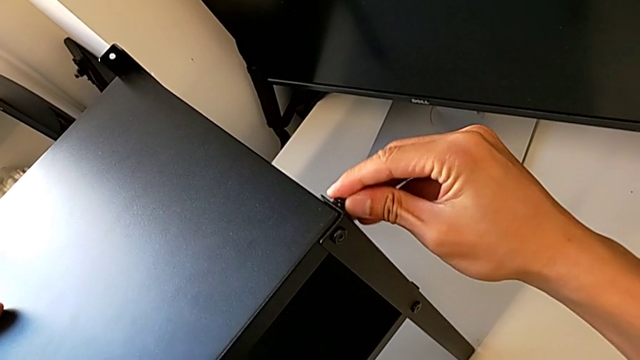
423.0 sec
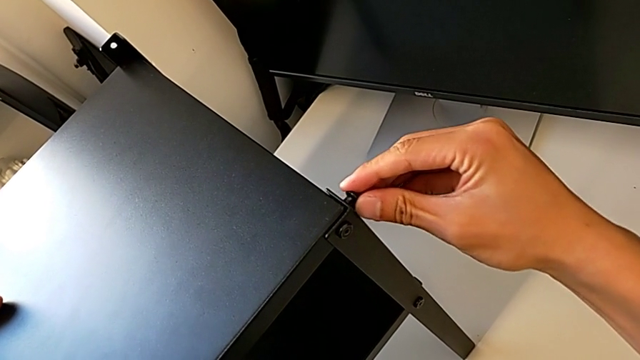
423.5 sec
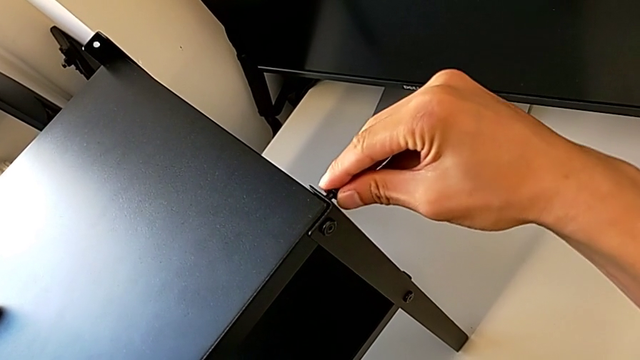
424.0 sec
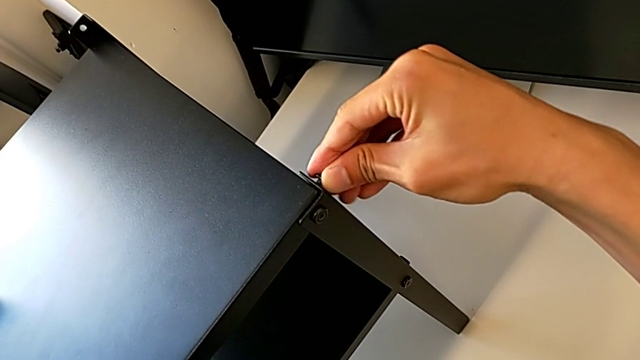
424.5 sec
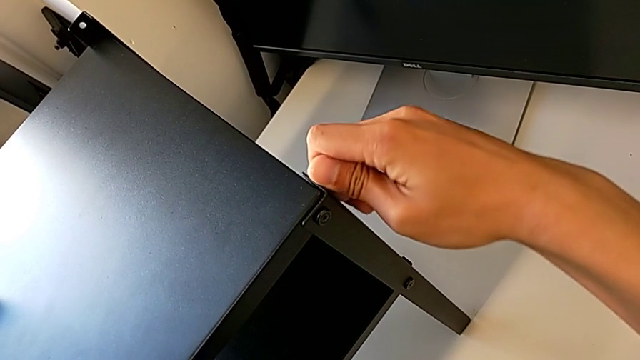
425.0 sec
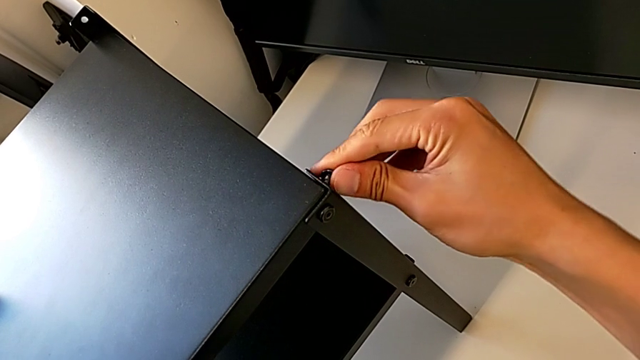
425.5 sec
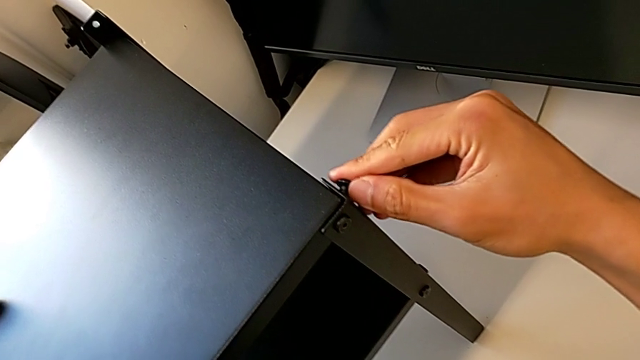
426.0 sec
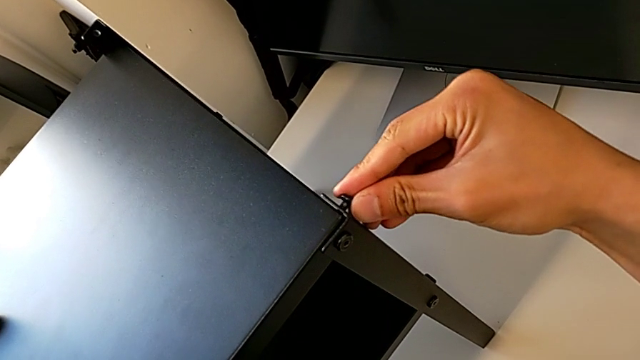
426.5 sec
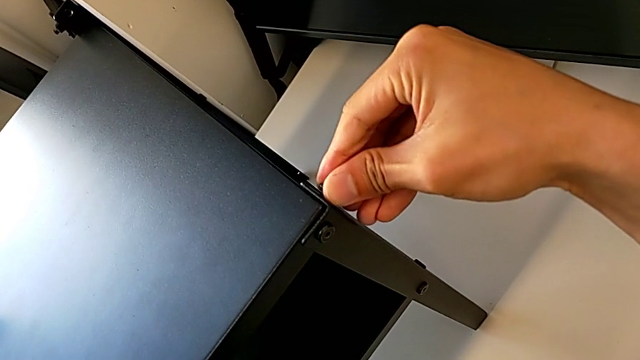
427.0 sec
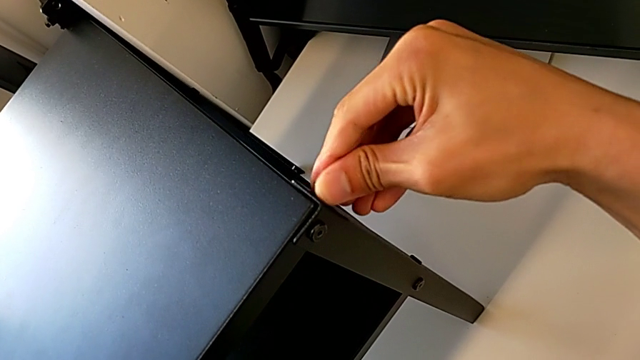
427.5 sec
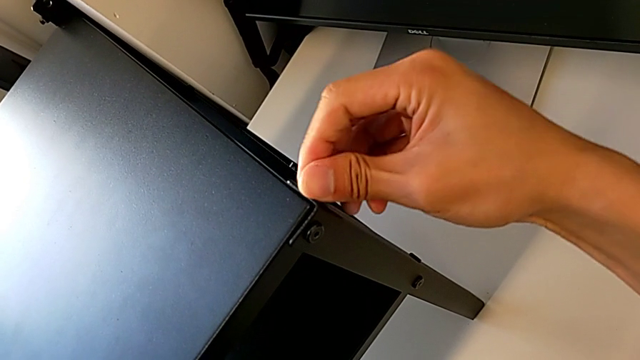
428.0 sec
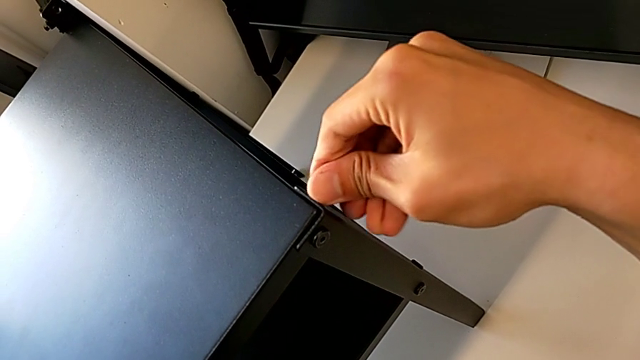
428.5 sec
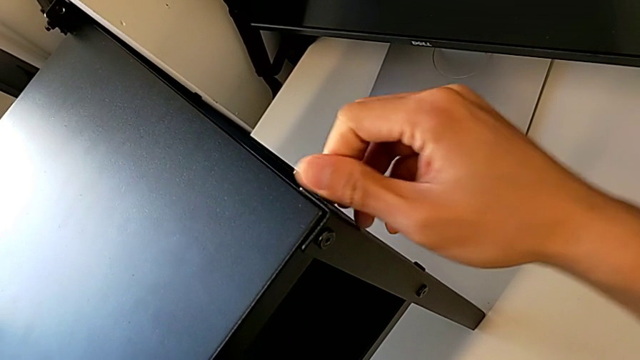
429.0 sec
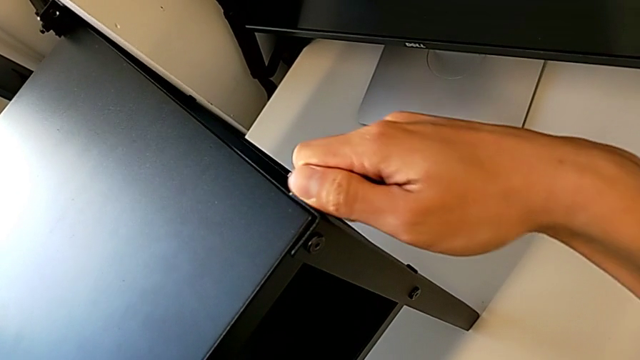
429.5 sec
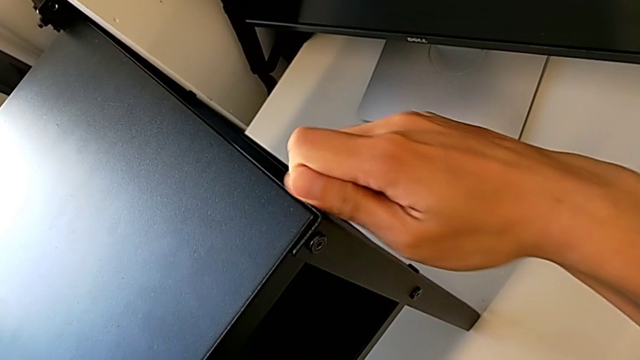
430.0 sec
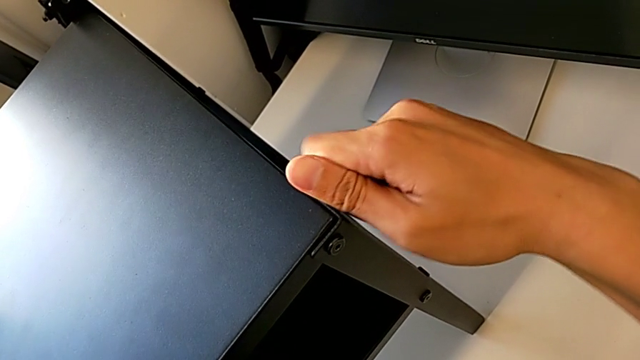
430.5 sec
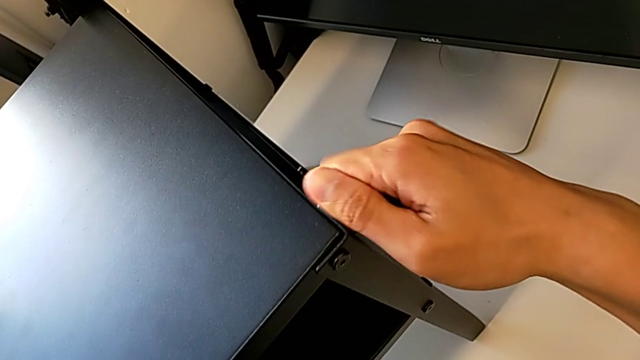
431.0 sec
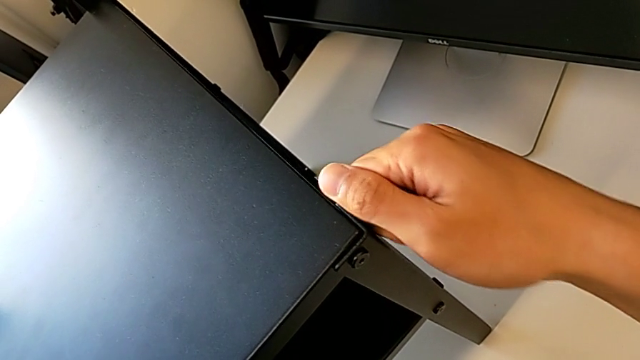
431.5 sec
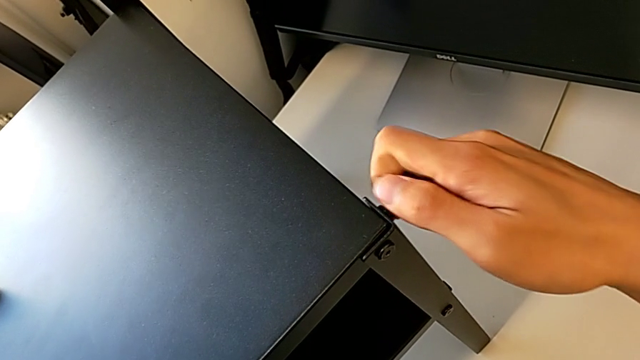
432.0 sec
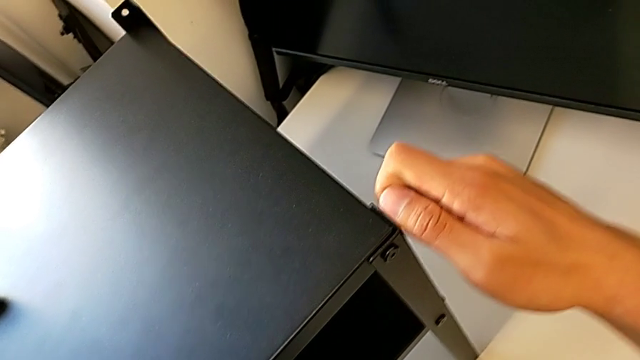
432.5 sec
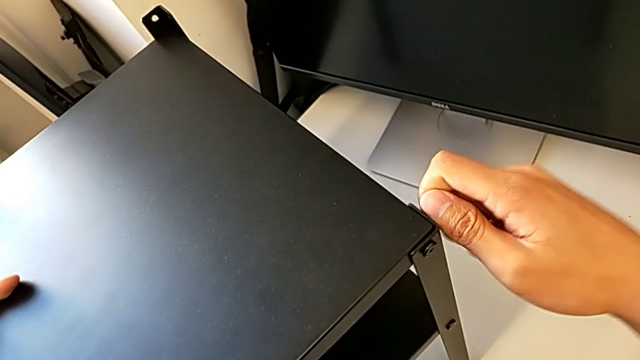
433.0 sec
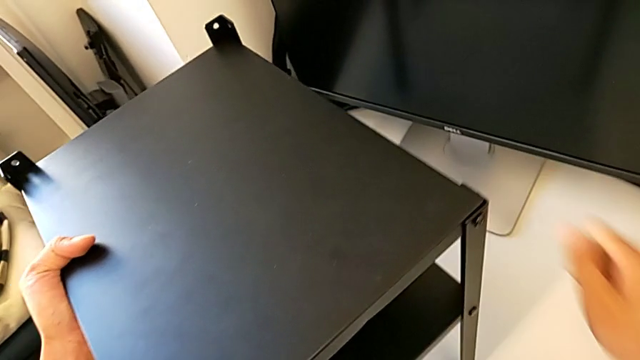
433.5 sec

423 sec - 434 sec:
The camera wearer is screwing the second leg into the top of the table. They keep screwing the second hex socket head.

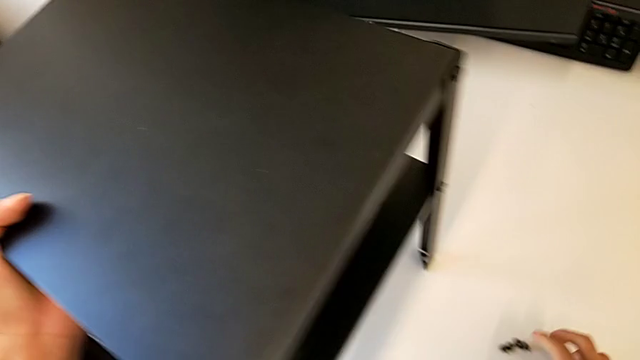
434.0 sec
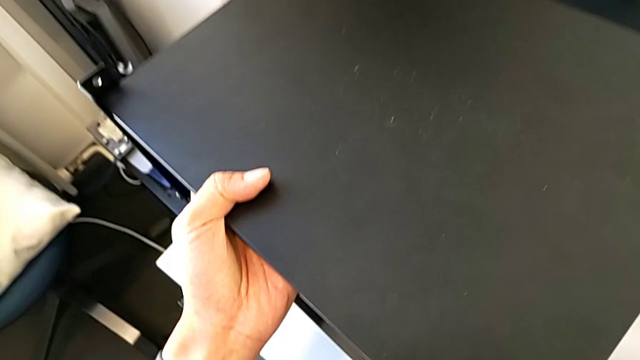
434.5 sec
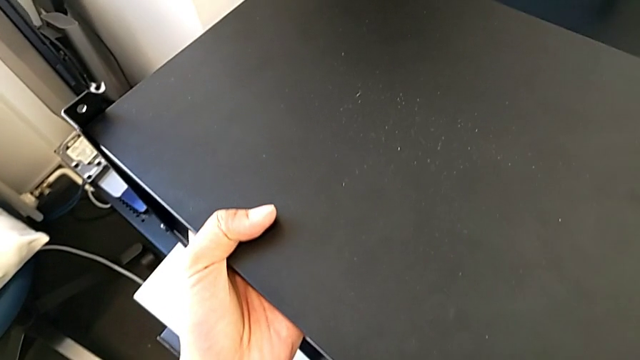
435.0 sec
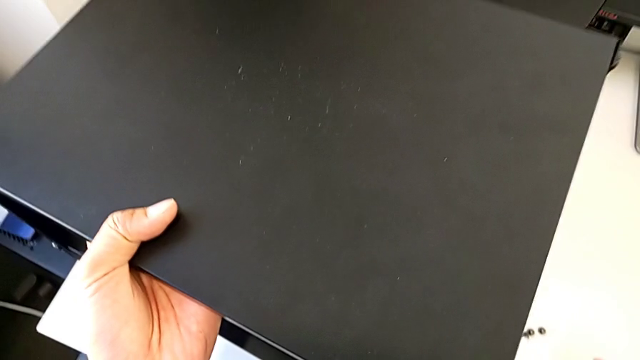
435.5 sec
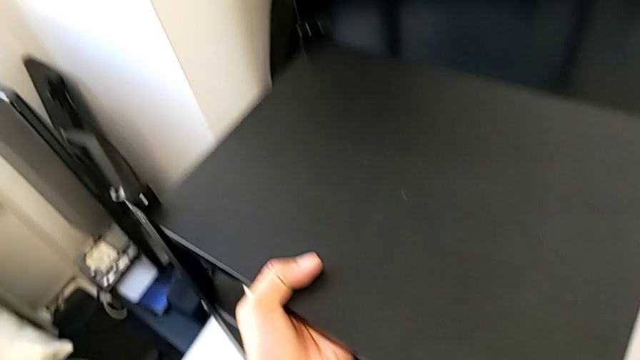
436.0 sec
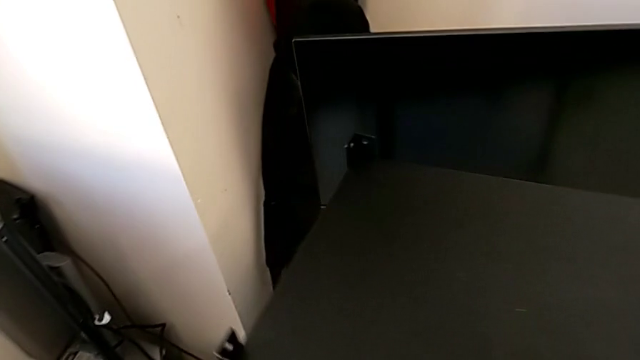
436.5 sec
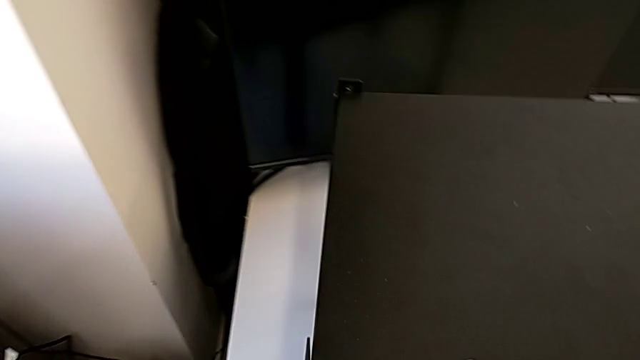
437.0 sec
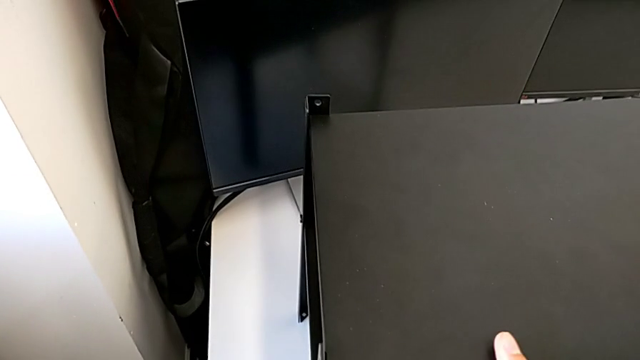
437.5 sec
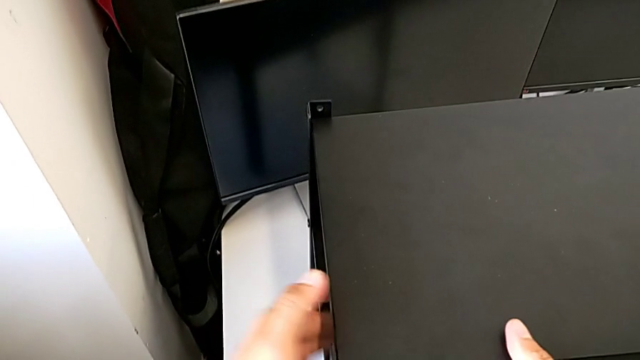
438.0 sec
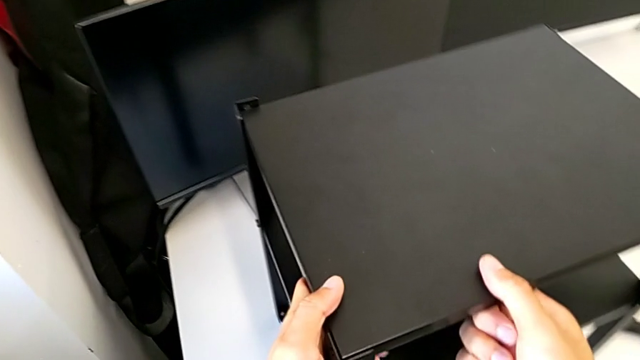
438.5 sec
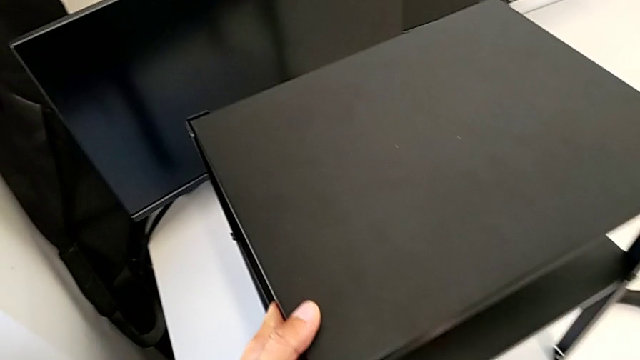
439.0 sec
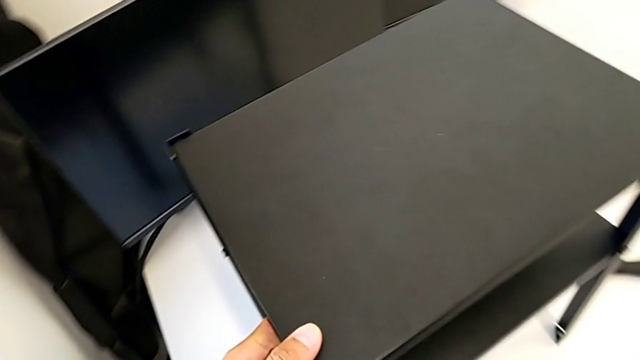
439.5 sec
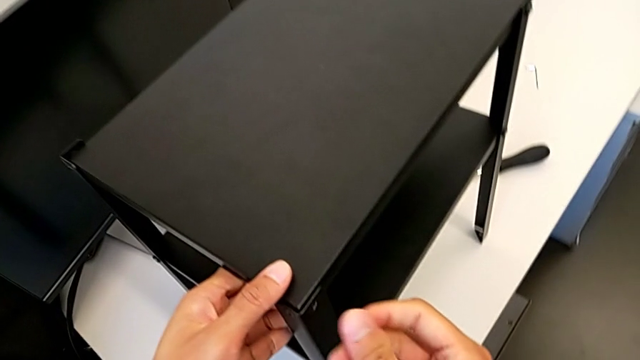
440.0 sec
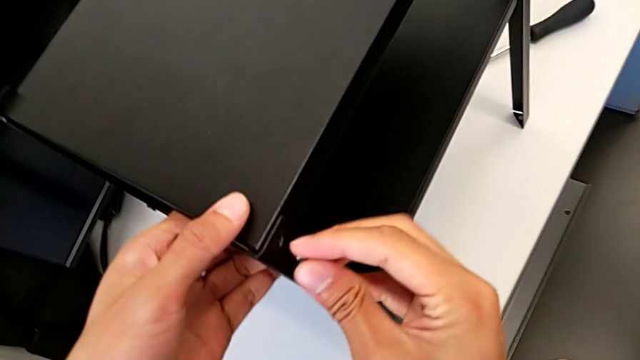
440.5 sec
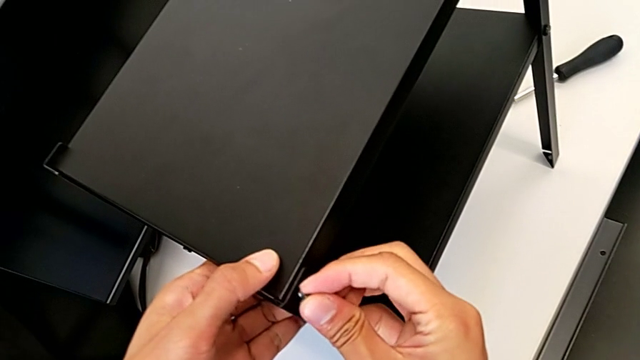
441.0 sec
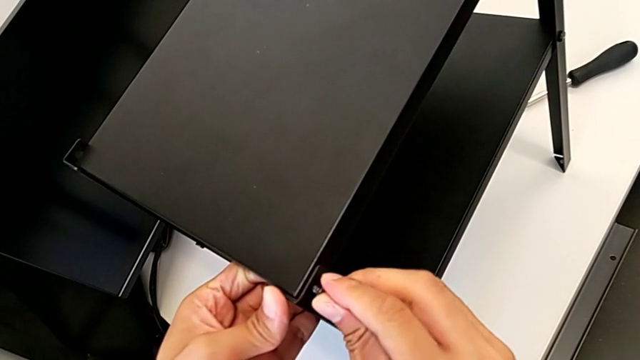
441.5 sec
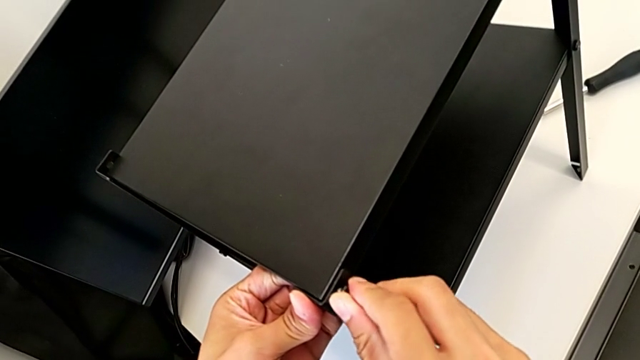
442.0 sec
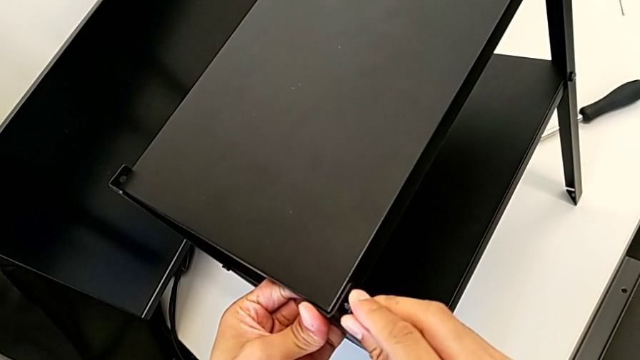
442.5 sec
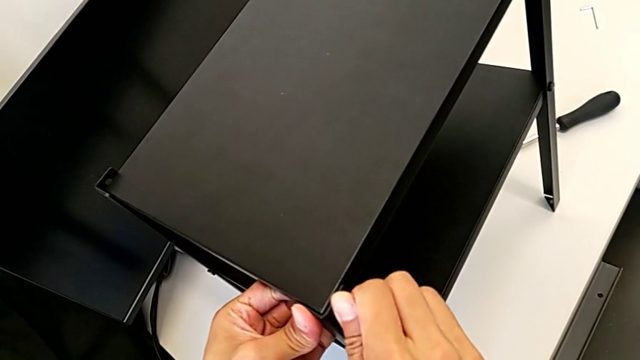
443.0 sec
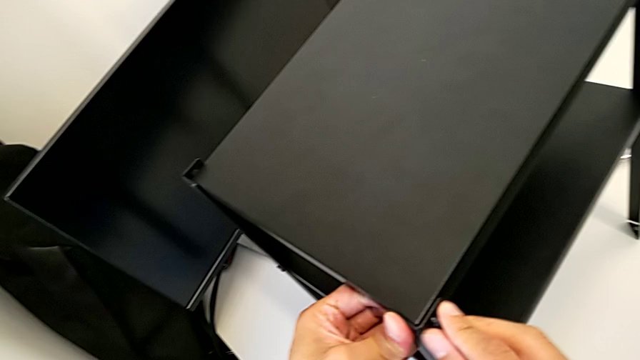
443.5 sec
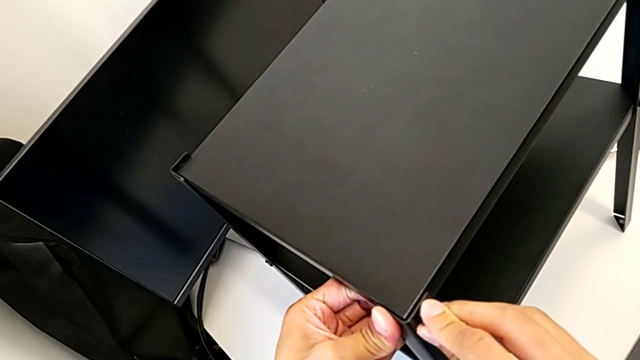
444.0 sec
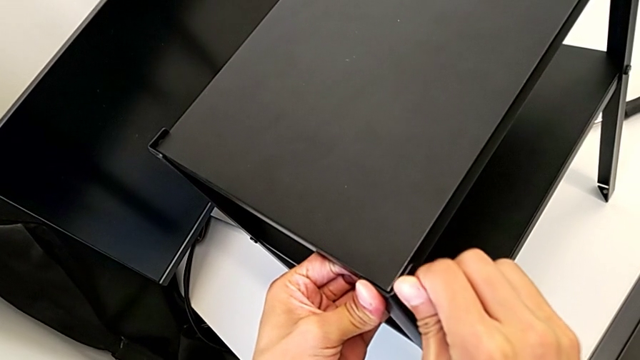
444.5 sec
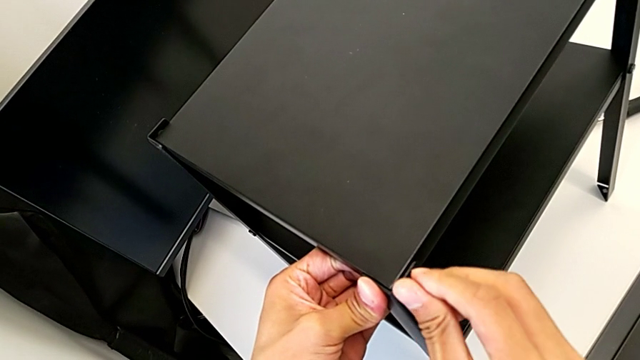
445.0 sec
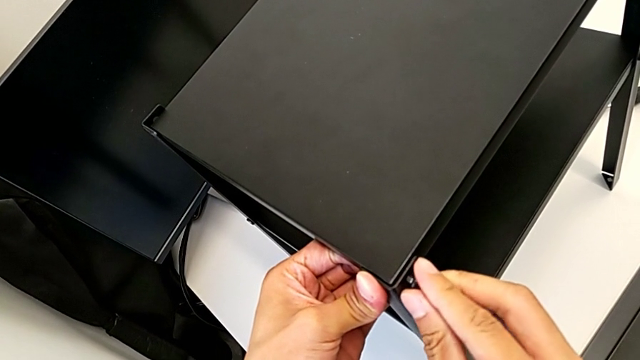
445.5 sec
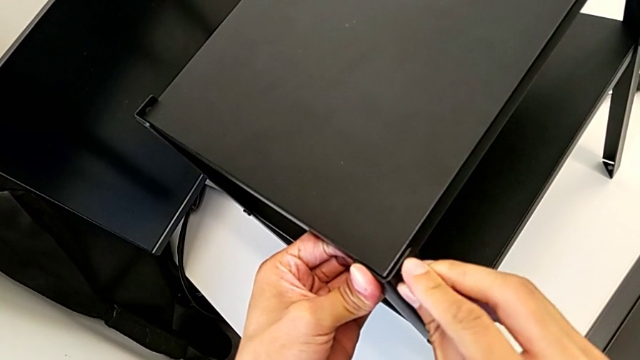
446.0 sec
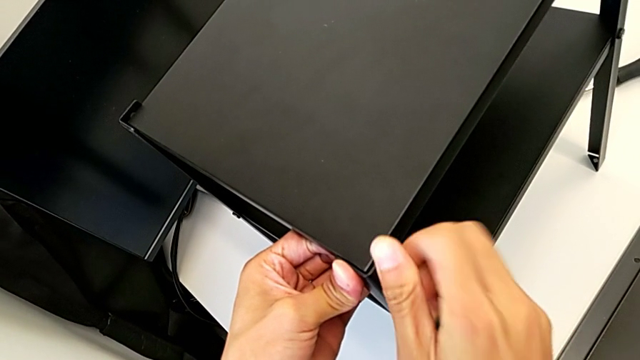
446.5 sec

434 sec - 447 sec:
The camera wearer is screwing the third leg into the top of the table. They begin to screw the first hex socket head.
